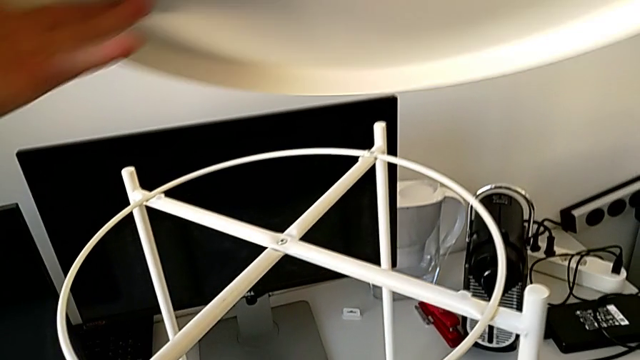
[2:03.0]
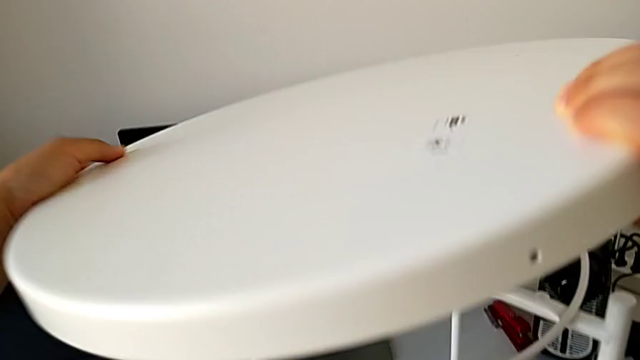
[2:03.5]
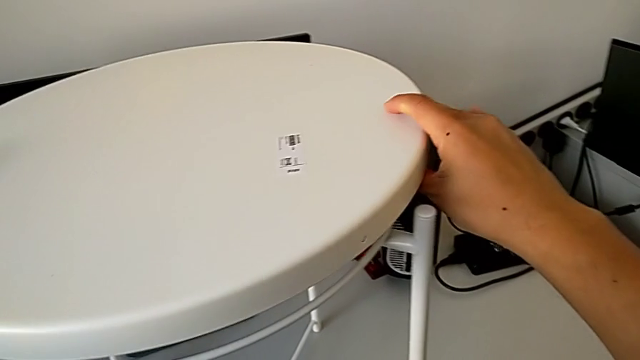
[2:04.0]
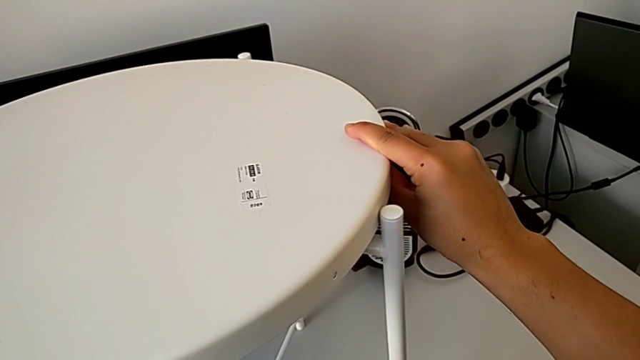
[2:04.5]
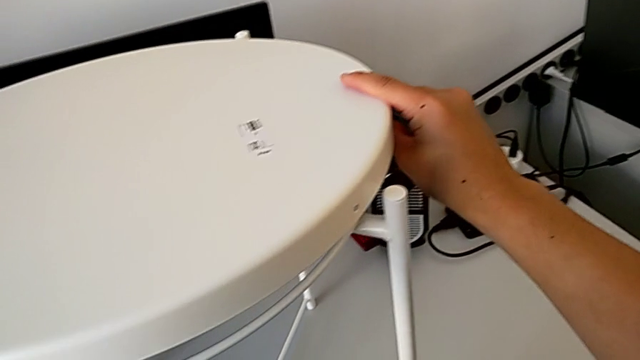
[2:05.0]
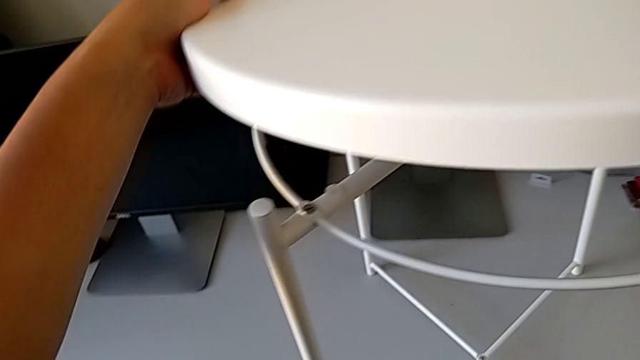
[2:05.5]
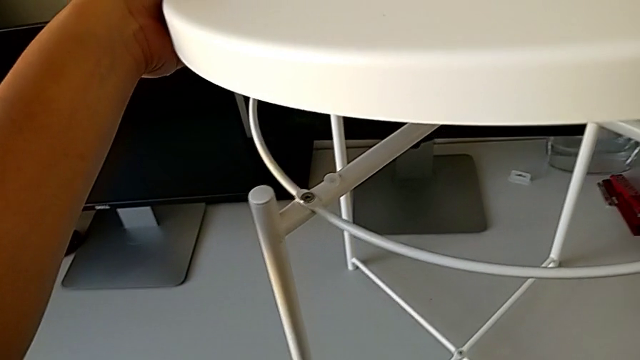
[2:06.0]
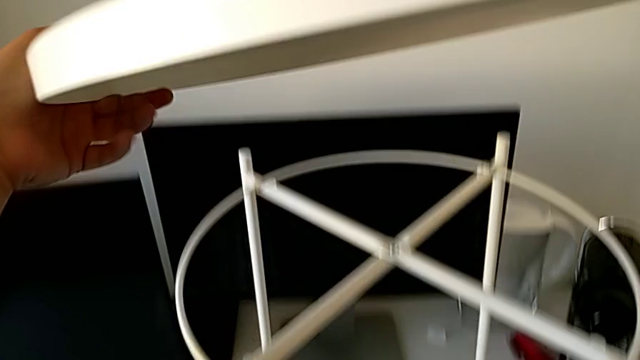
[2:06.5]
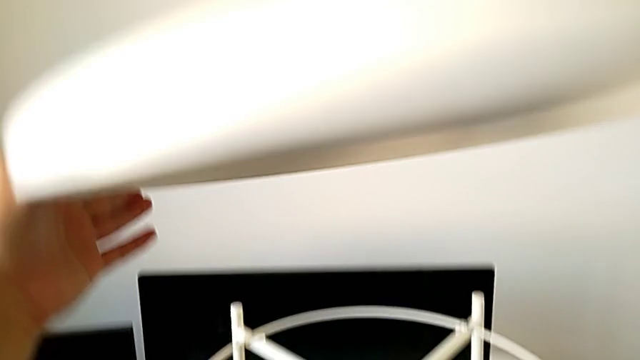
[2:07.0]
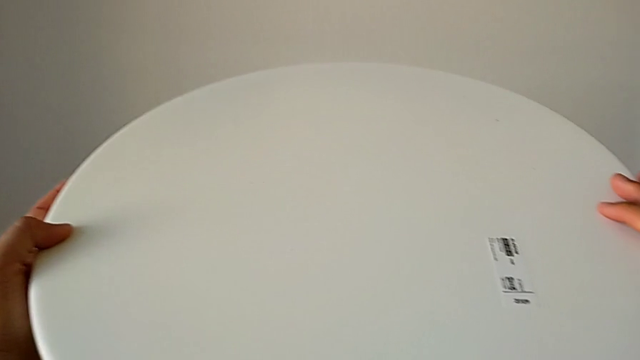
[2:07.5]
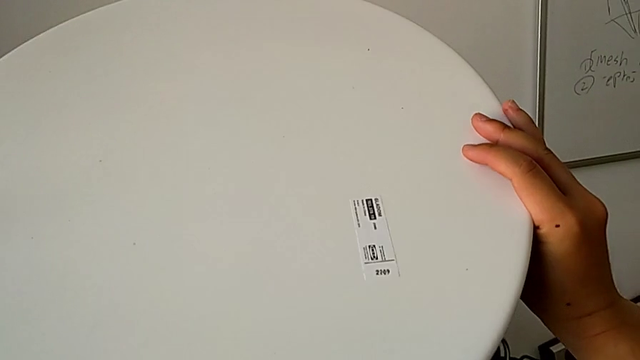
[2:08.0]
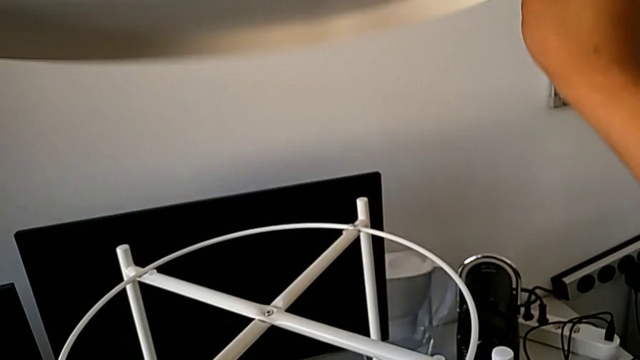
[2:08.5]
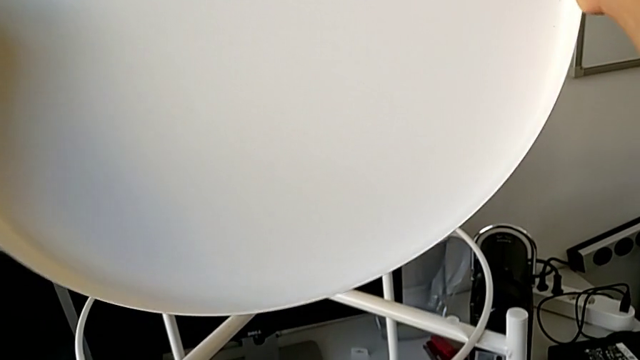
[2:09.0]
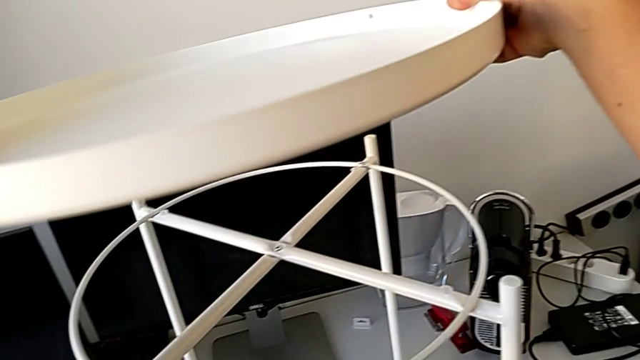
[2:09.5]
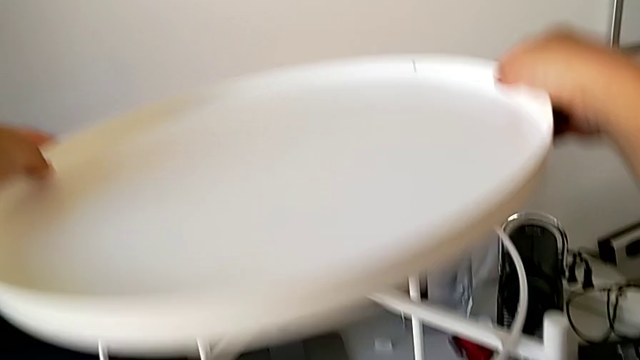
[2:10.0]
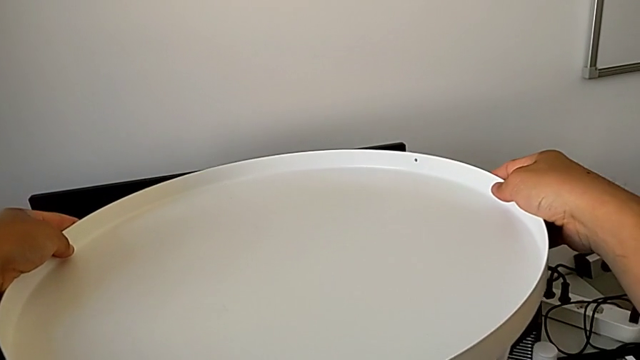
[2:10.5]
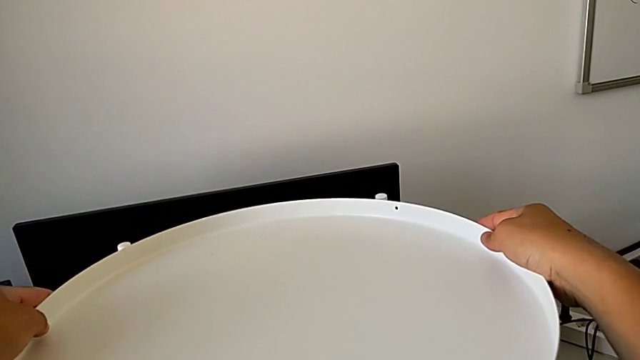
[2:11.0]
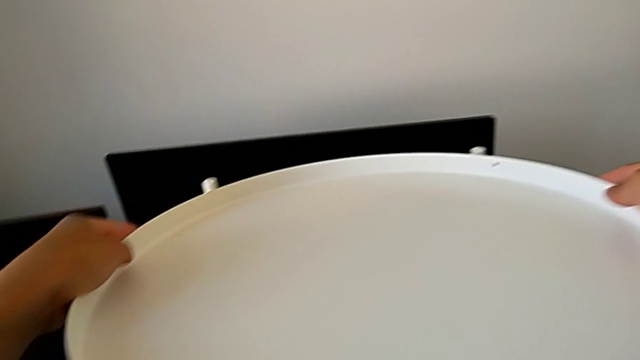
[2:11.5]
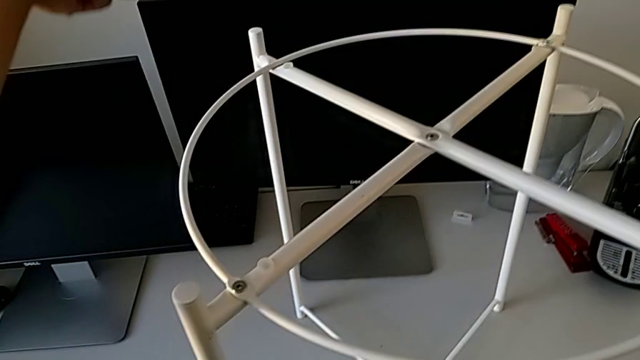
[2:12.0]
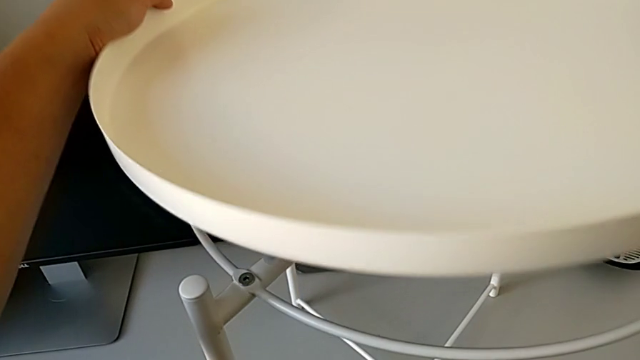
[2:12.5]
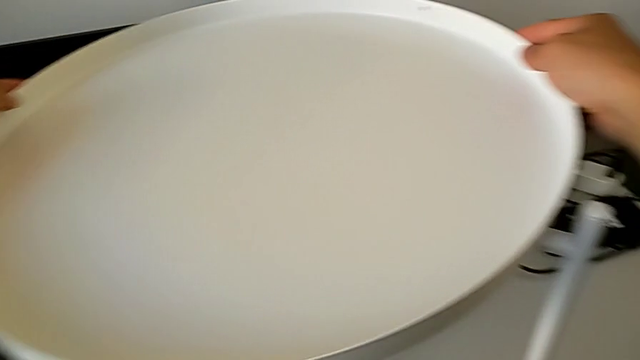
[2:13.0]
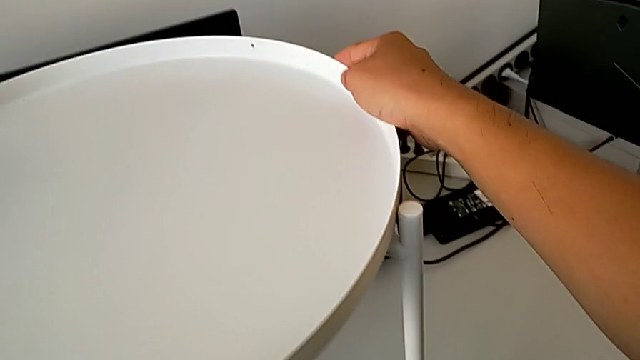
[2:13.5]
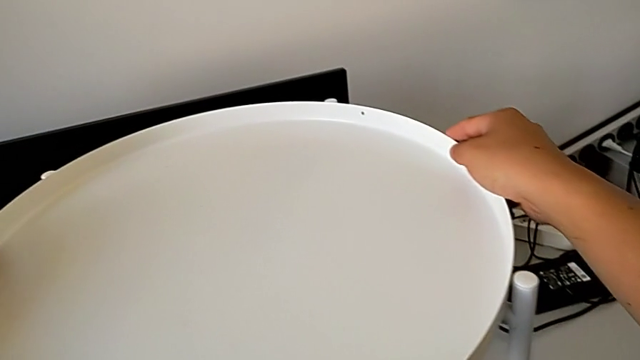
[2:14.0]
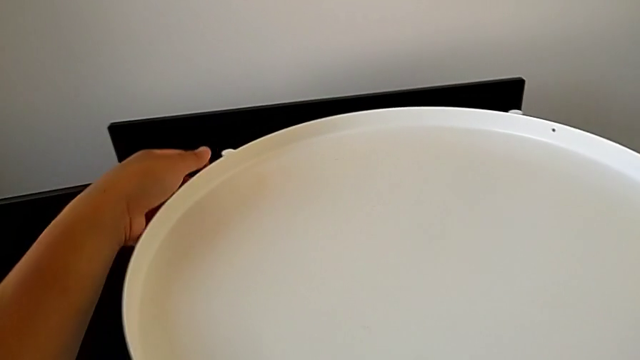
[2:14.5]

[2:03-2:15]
The camera wearer is assembling the tray. They wrongly rotate the tray, align it, inspect it, rotate it and align it.
